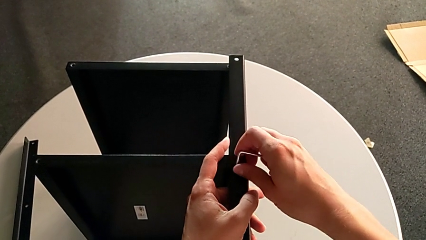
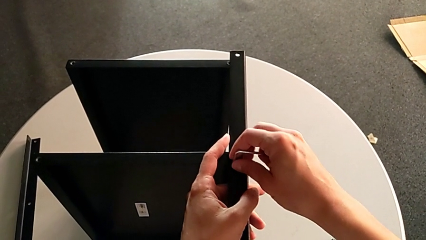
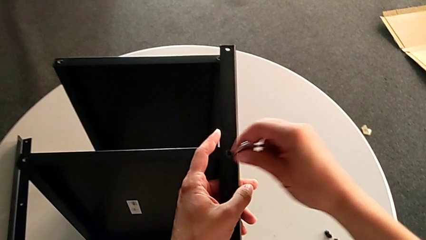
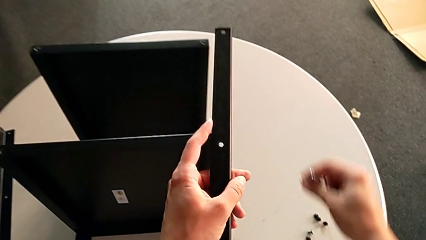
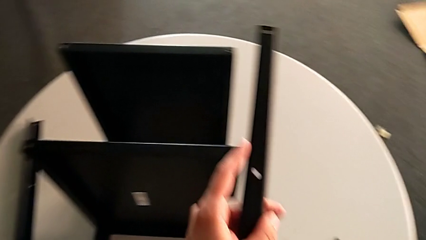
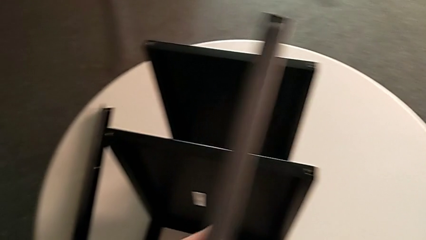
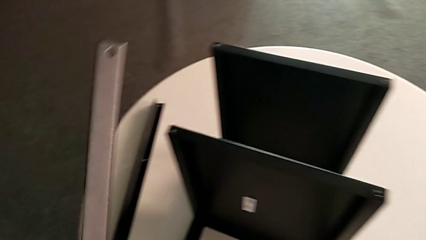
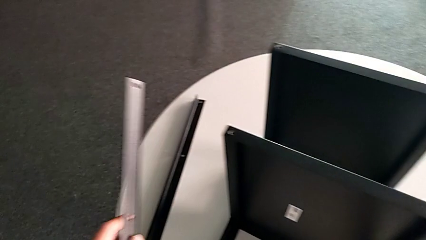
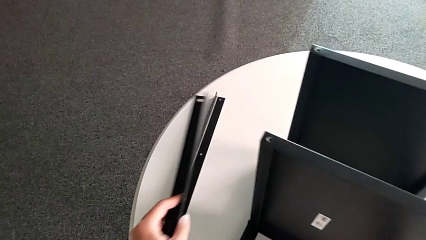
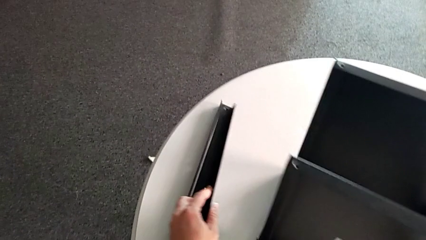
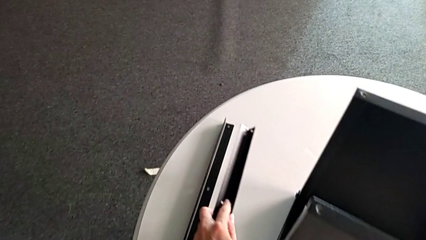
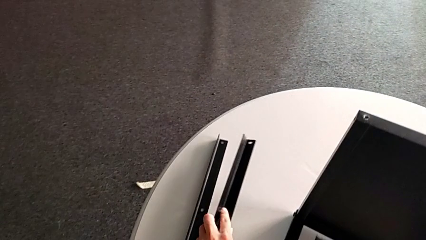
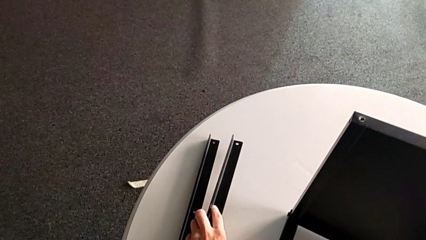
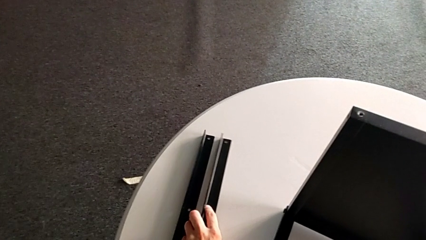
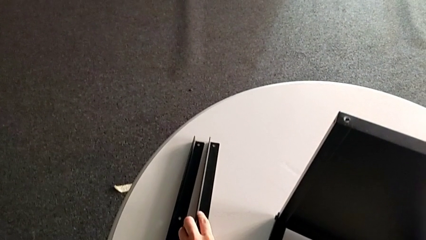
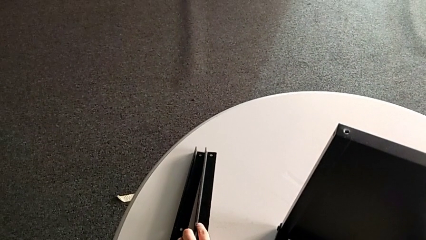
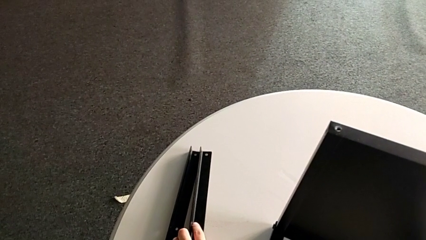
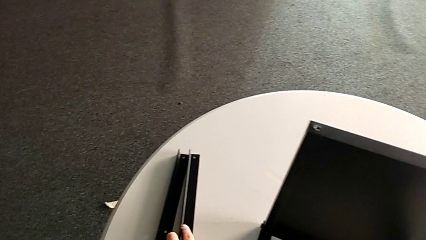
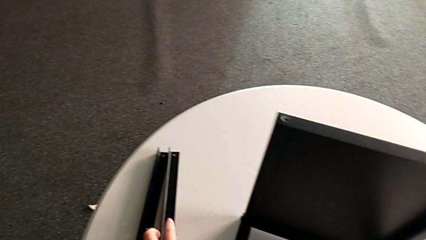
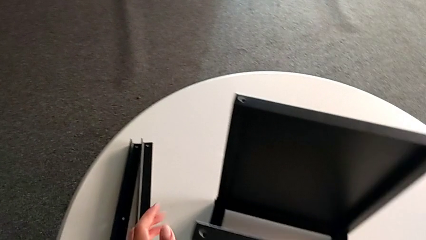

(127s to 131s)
The camera wearer is unscrewing the second leg. They disassemble the hex socket head with the right hand, disassemble the leg with the left hand, place the hex socket head with the right hand and place the leg with the left hand.

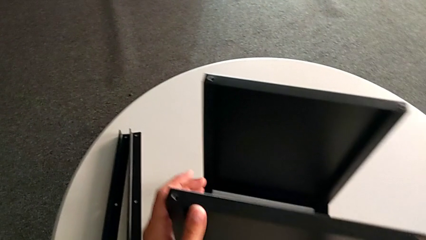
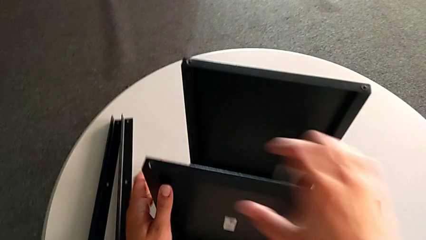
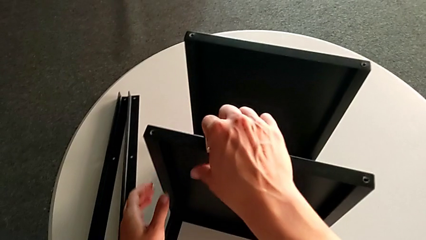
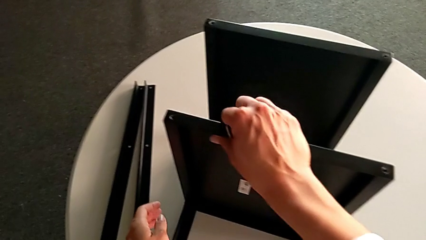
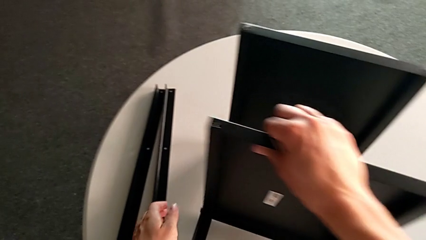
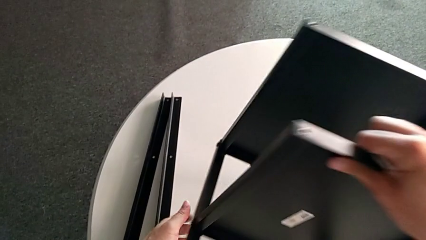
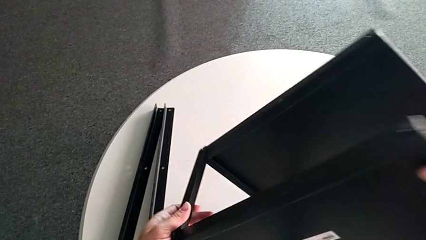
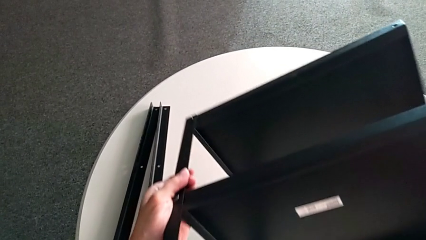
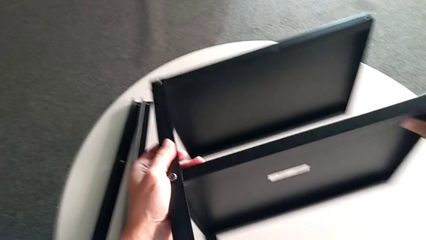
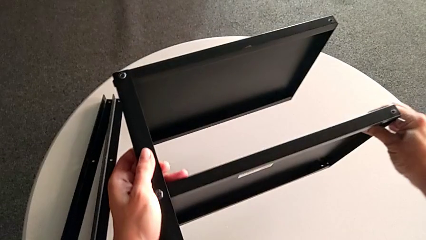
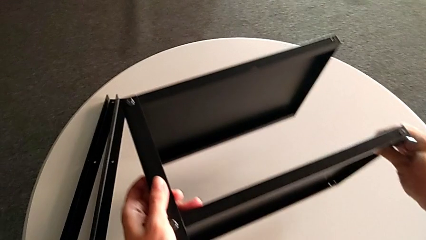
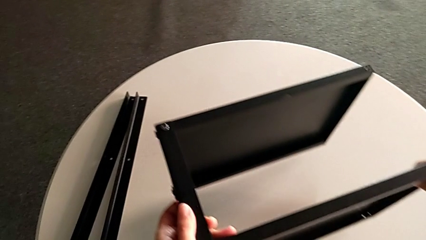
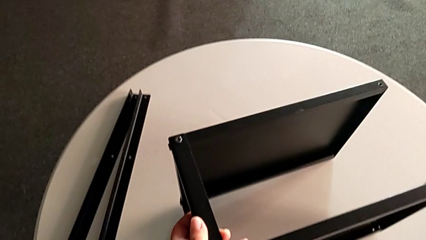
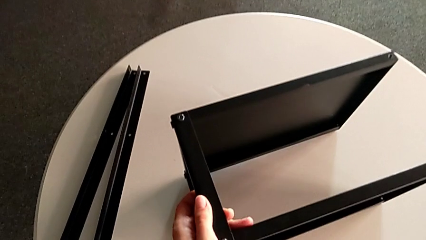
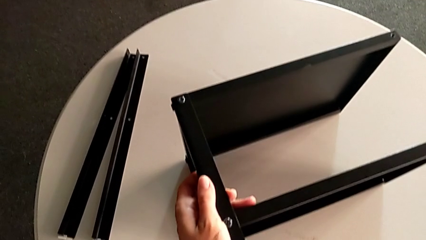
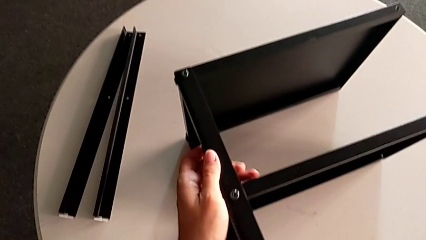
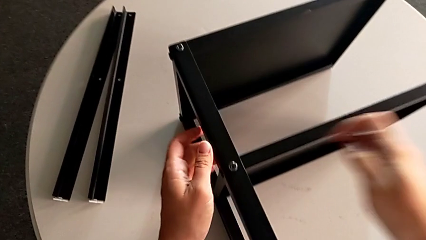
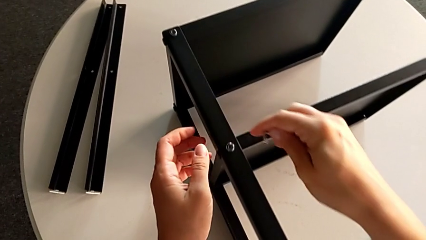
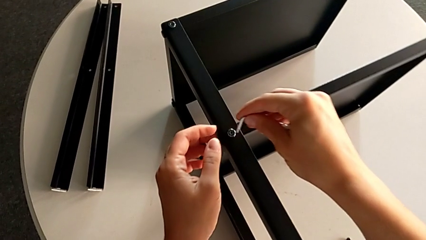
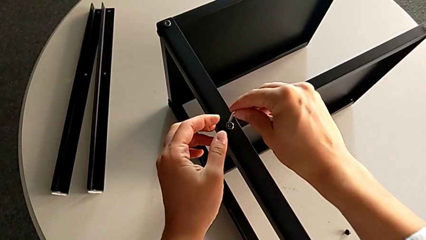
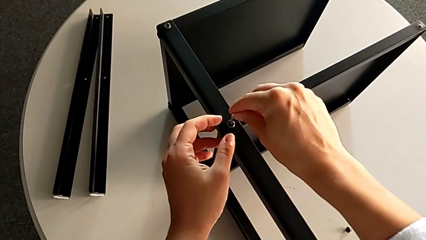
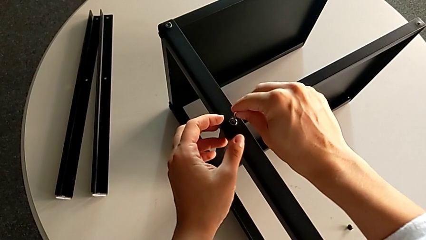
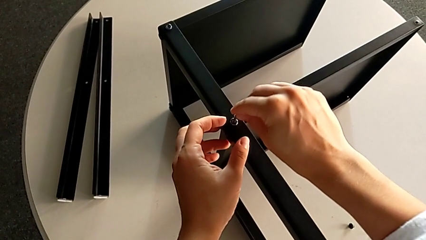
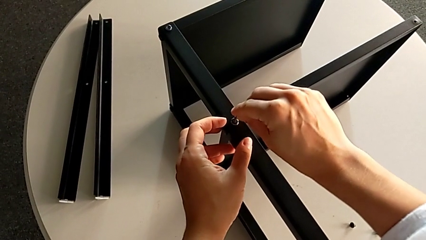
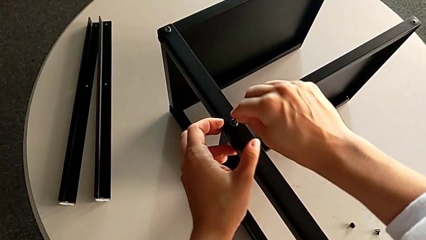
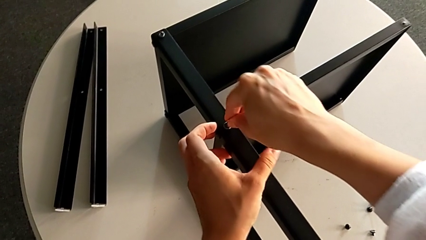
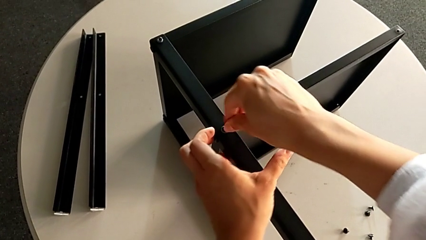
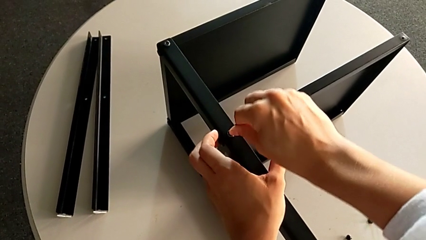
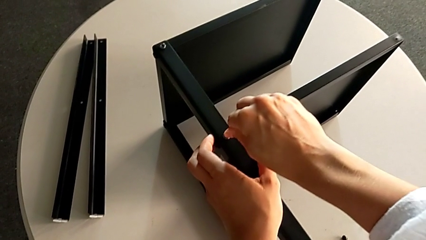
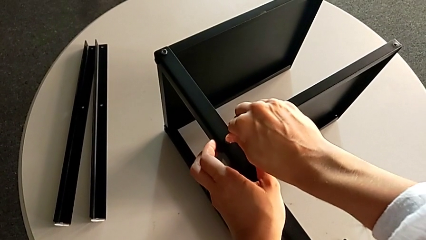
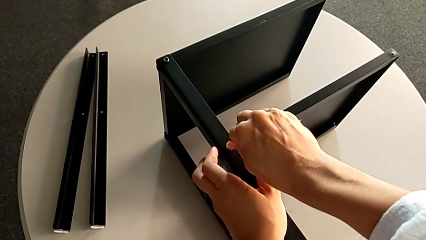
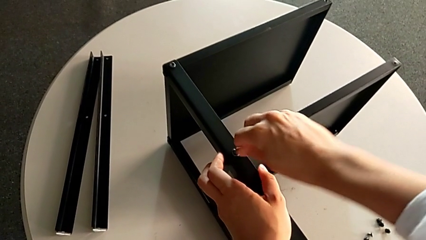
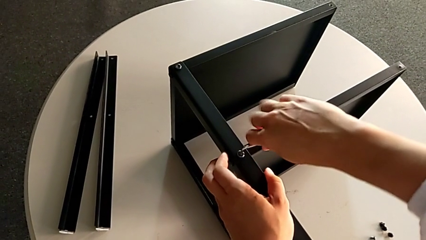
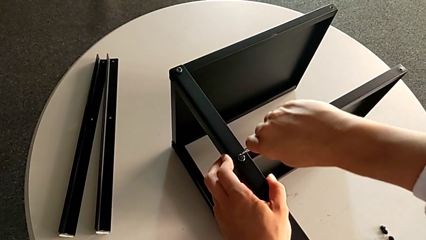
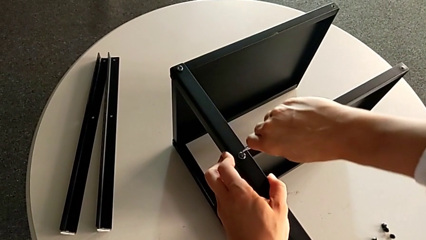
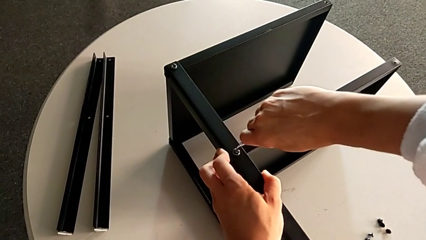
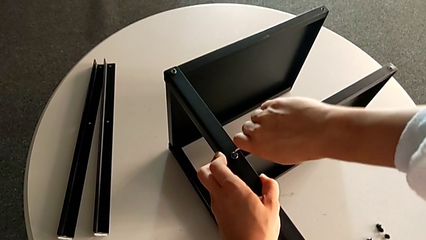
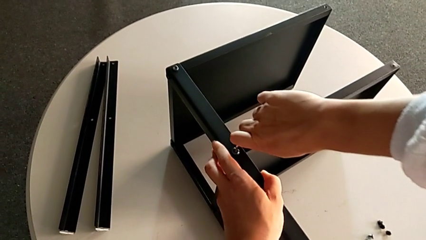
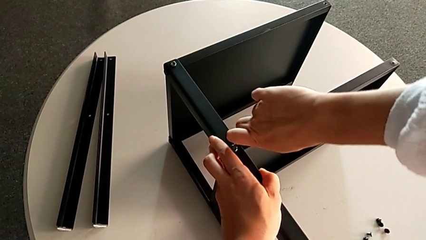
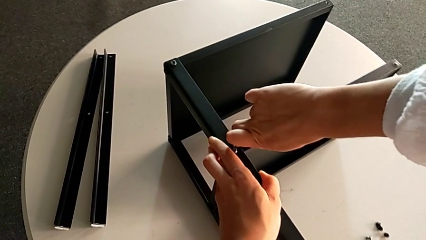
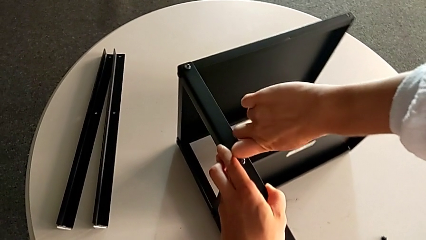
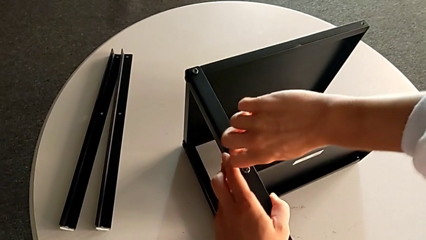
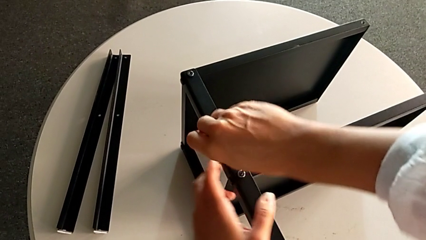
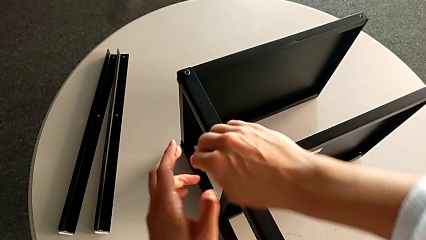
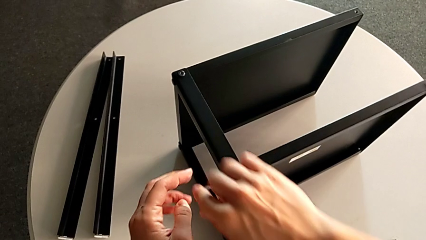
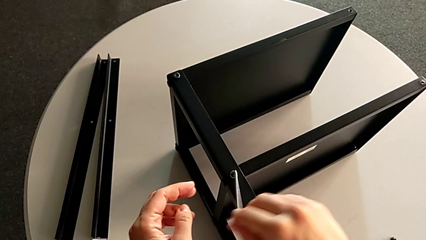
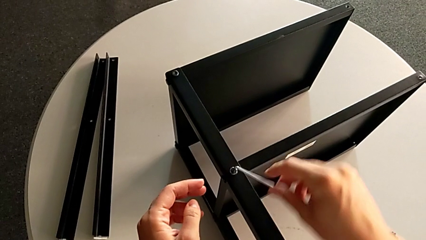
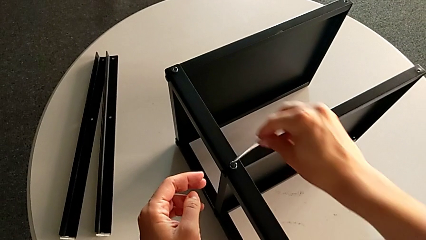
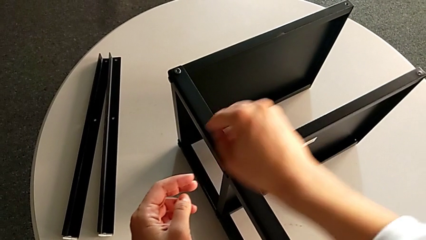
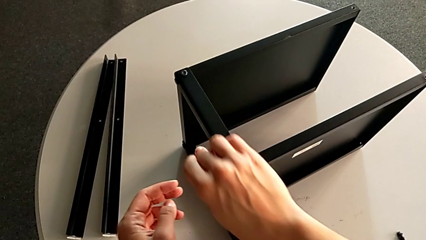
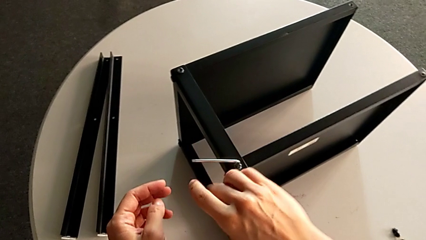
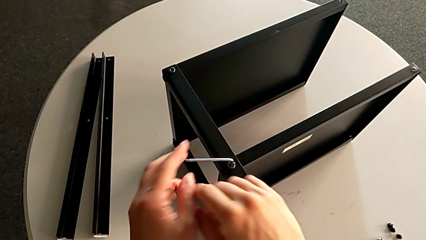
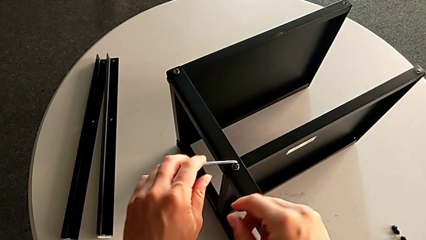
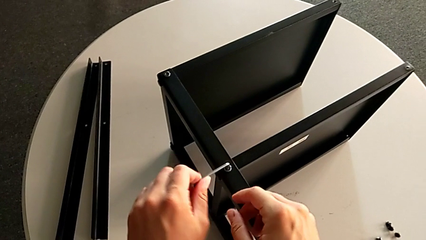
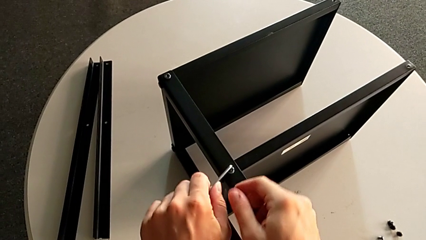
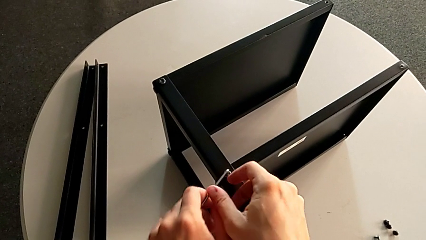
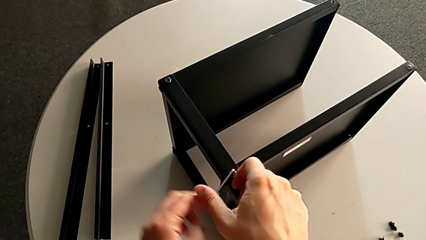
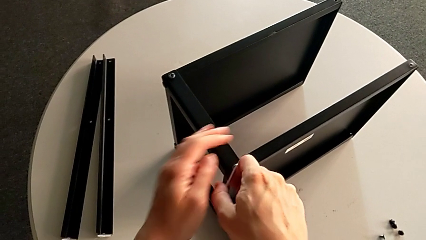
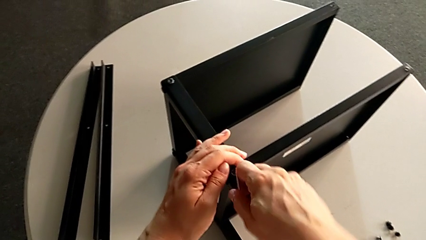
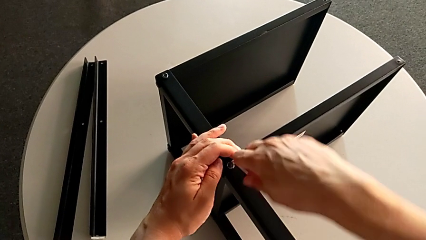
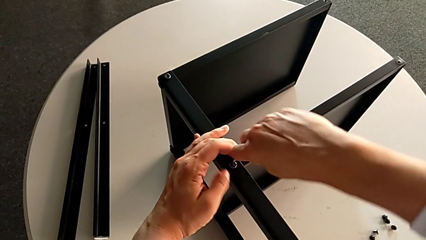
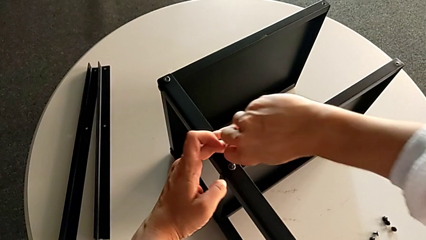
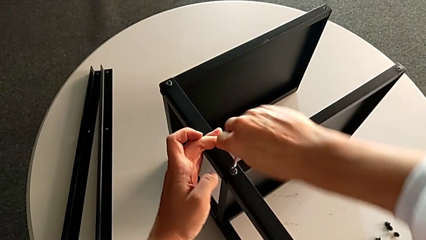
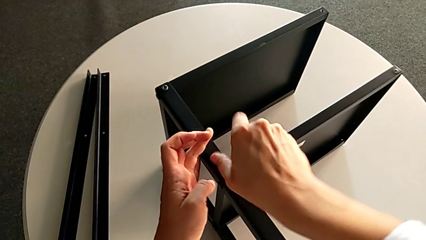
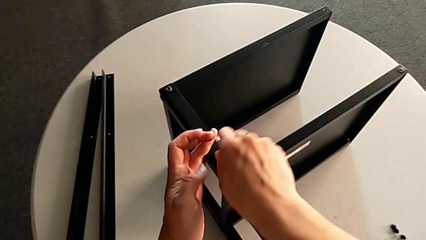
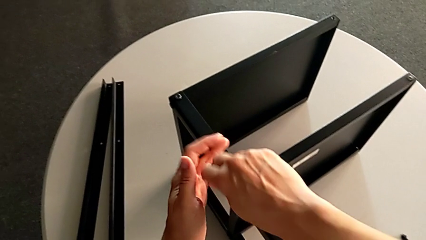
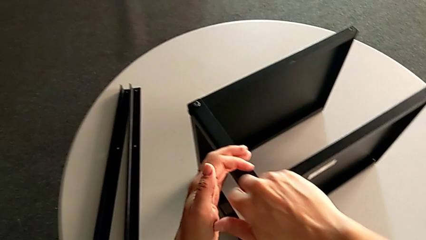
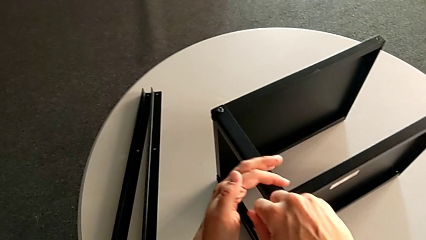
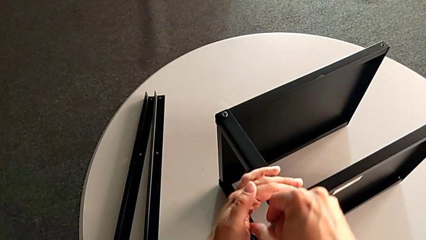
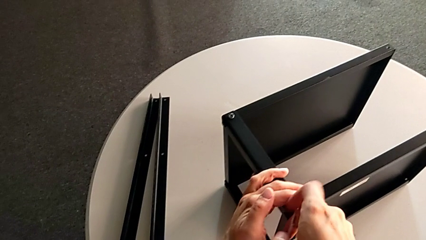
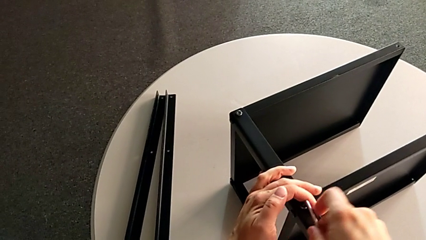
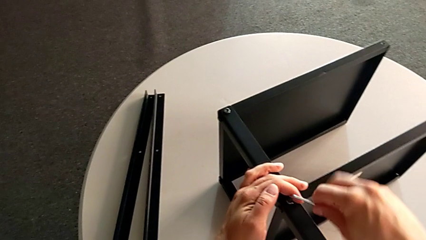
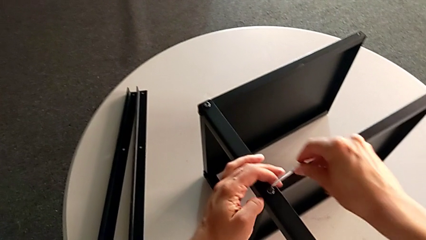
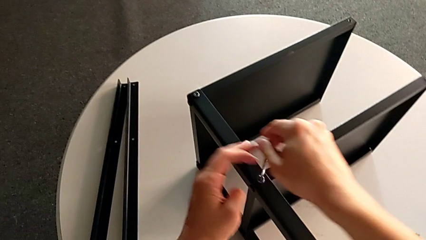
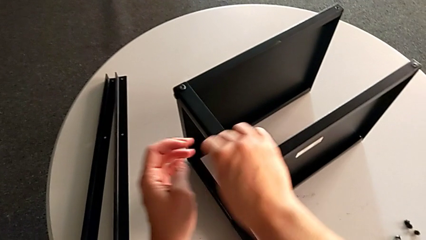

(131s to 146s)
The camera wearer is unscrewing the third leg. They rotate the nightstand, insert the Allen wrench and begin to unscrew the hex socket head.
